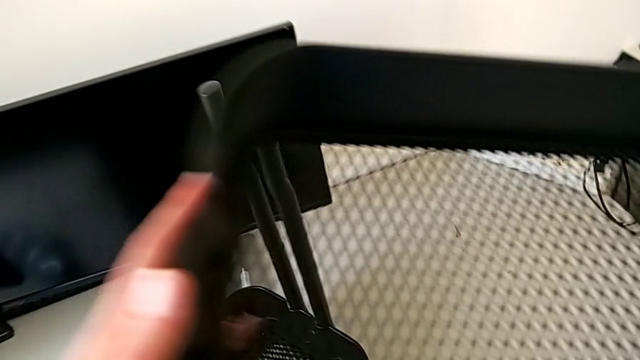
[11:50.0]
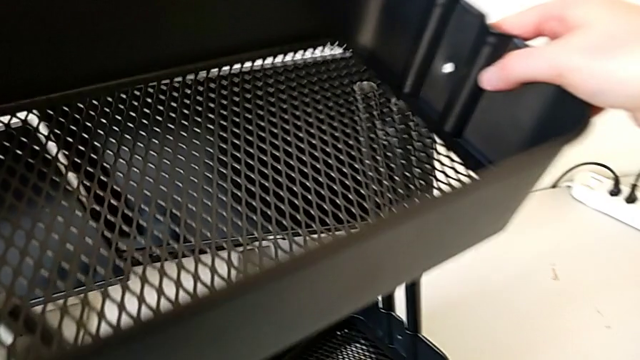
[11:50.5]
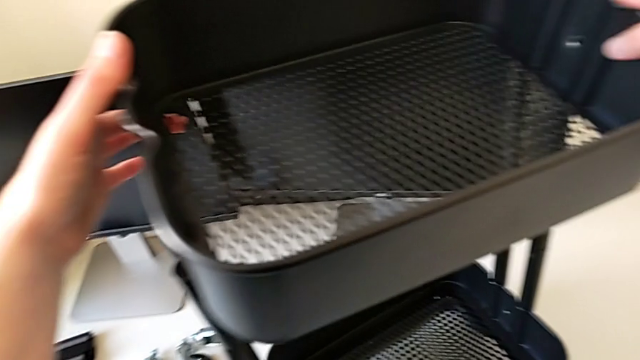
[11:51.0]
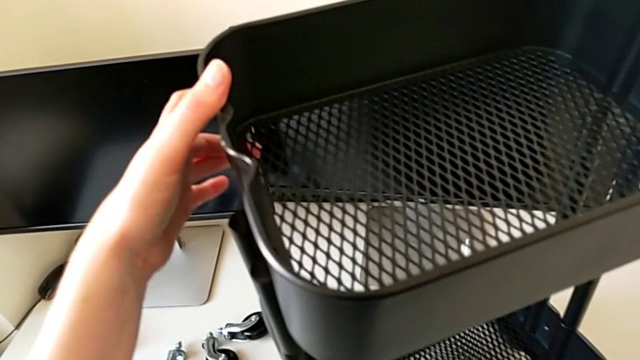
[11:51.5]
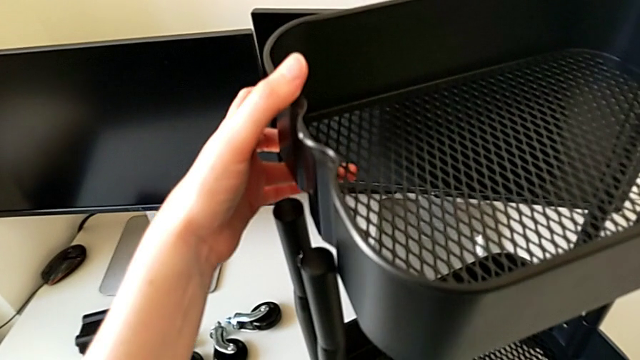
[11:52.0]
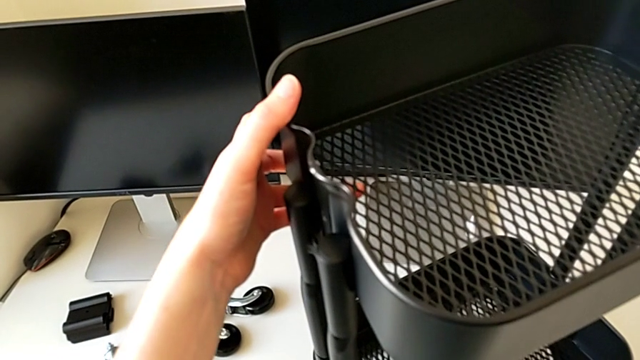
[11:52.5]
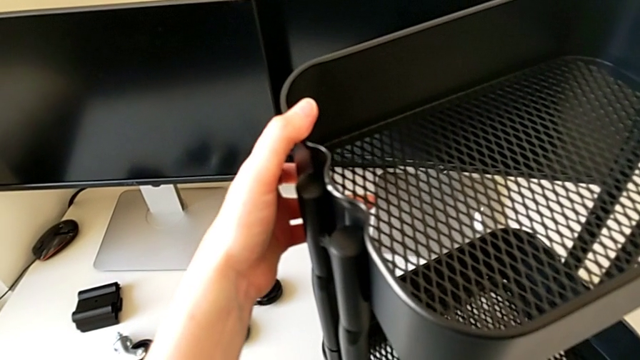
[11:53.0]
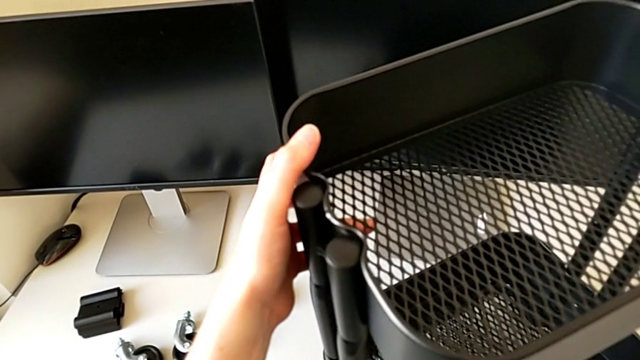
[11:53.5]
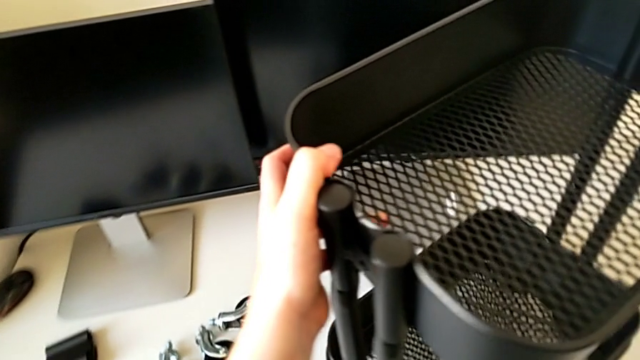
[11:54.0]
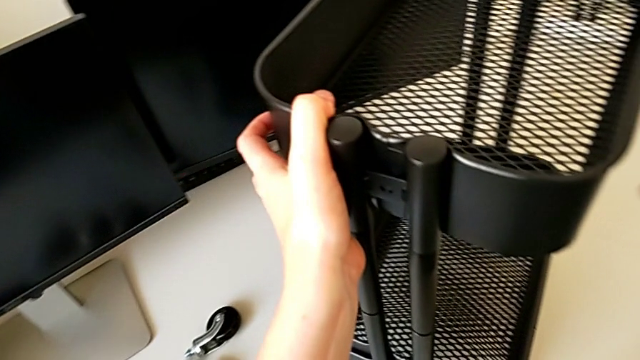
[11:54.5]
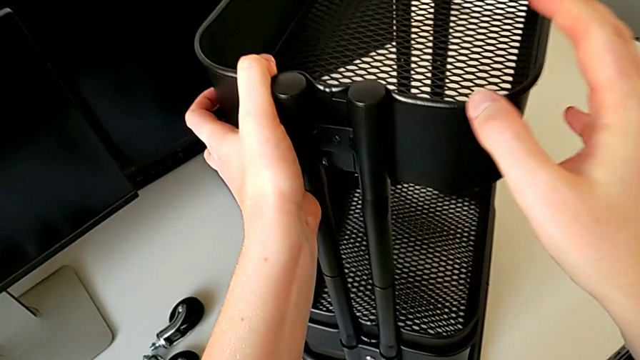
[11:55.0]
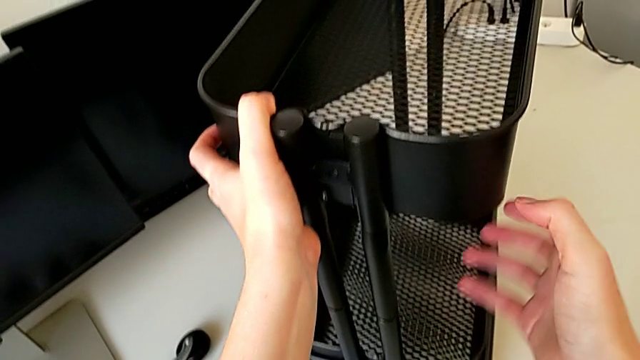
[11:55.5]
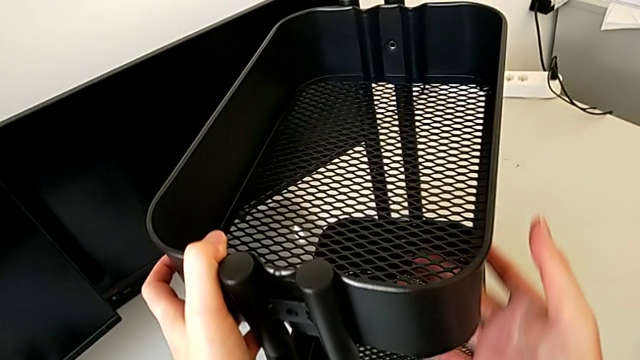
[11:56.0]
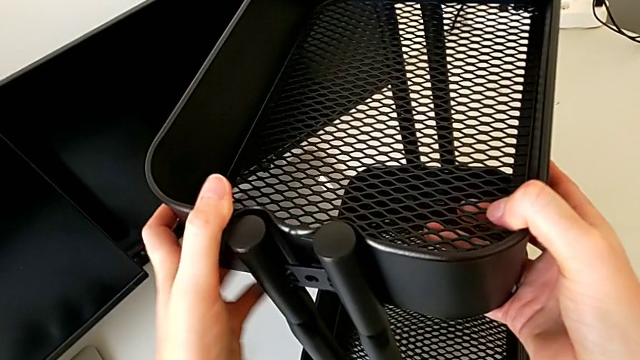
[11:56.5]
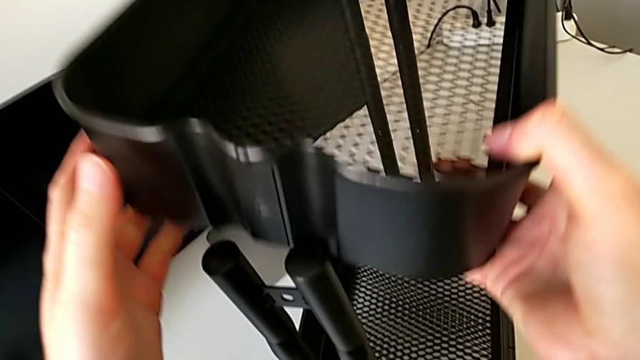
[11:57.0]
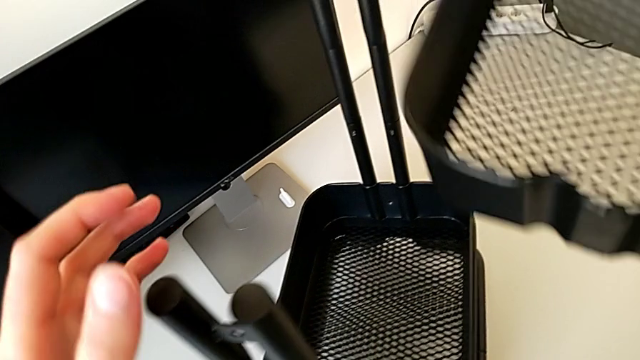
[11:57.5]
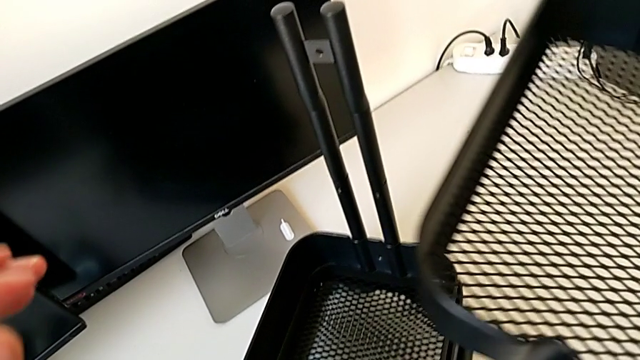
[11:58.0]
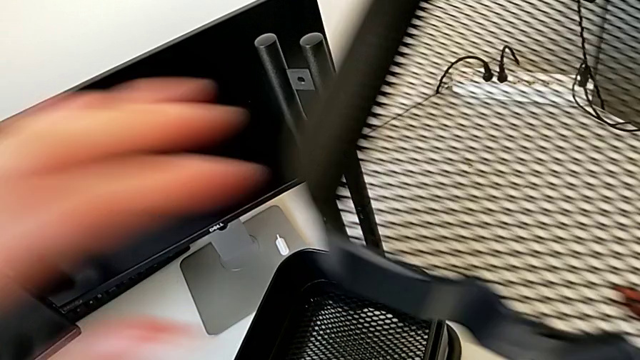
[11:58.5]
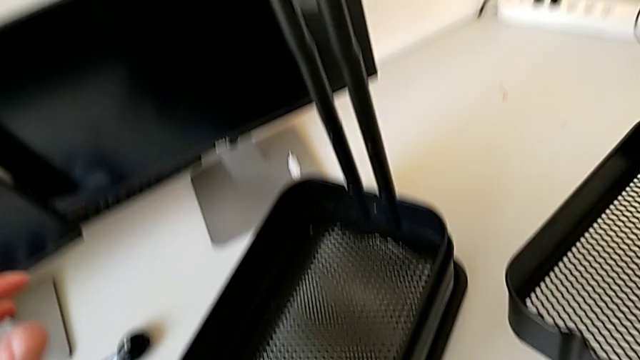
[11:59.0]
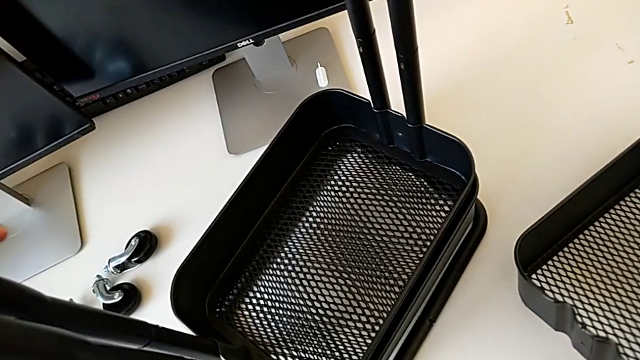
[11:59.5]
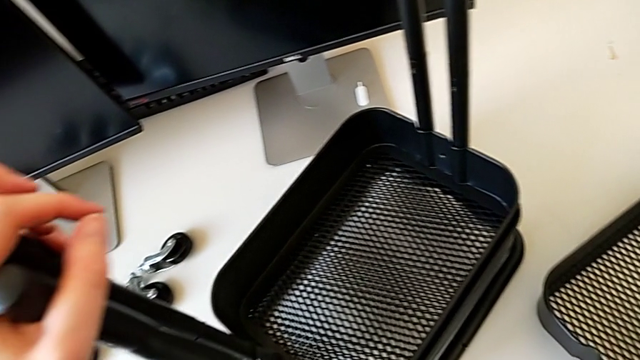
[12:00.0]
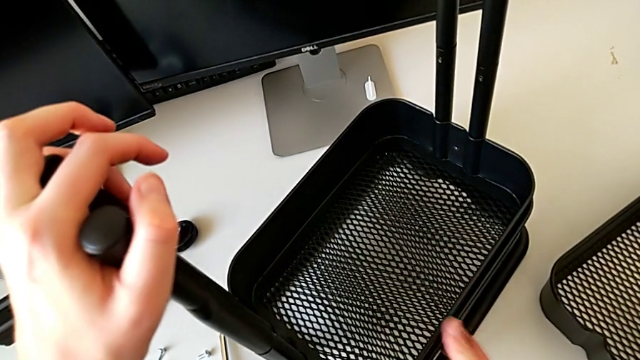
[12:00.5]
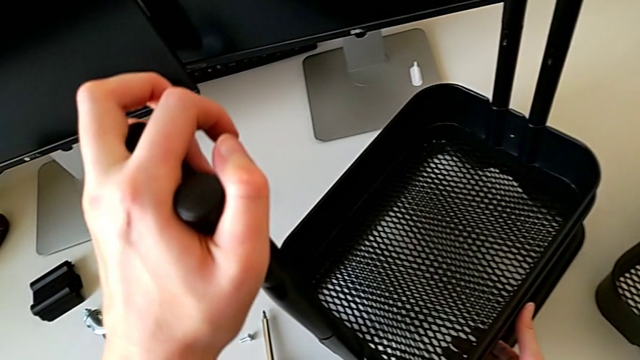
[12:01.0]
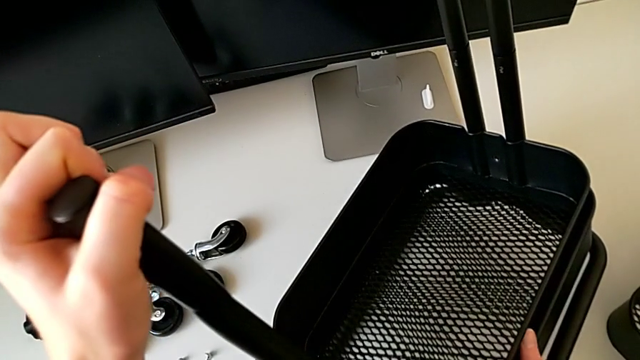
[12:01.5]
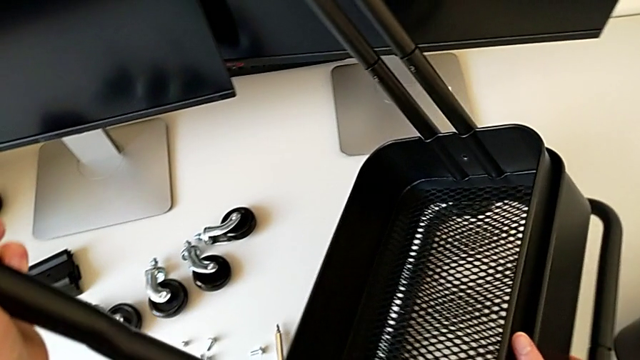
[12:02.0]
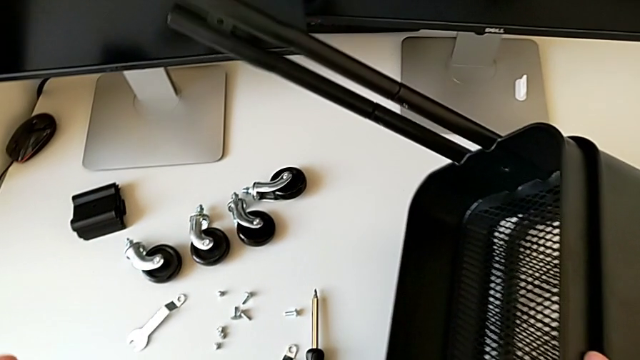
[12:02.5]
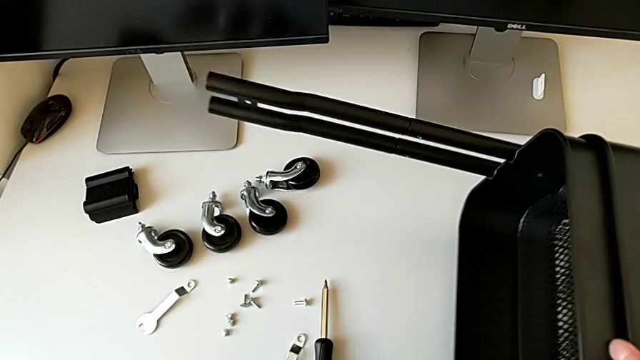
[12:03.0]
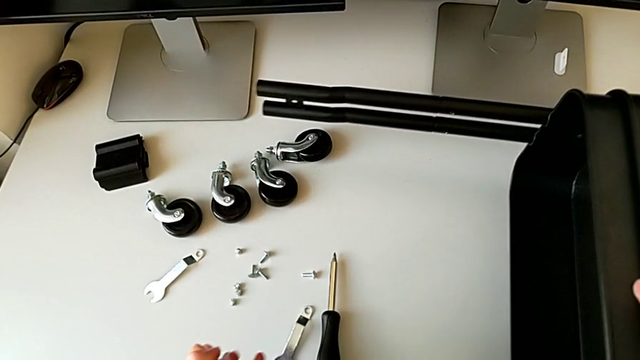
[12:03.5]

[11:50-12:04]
The camera wearer is putting the top tray in place. They assemble the grid tray, align it, hold it, withdraw it, hold it, place it and rotate the utility cart.

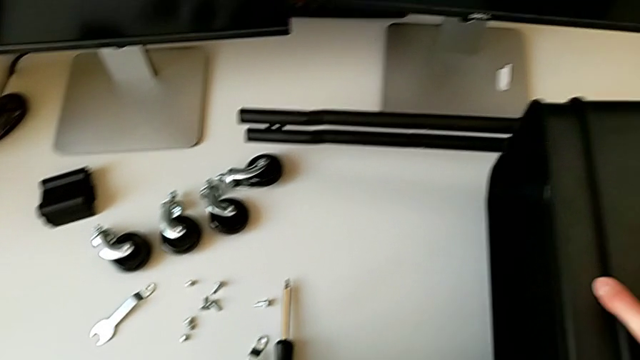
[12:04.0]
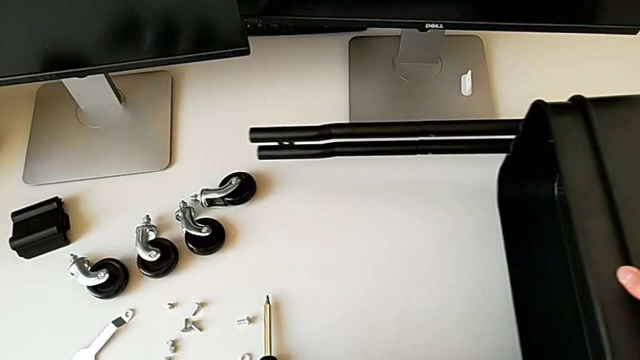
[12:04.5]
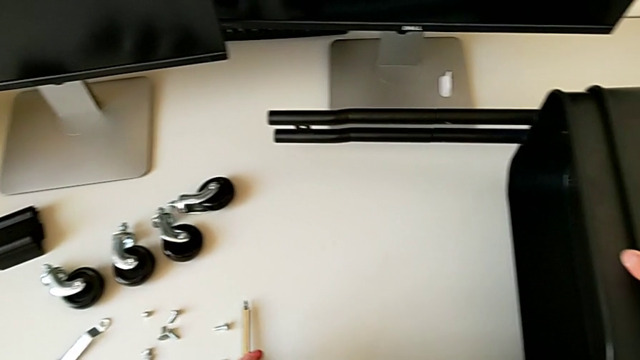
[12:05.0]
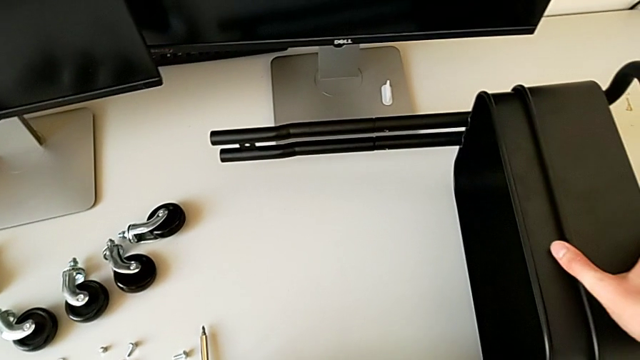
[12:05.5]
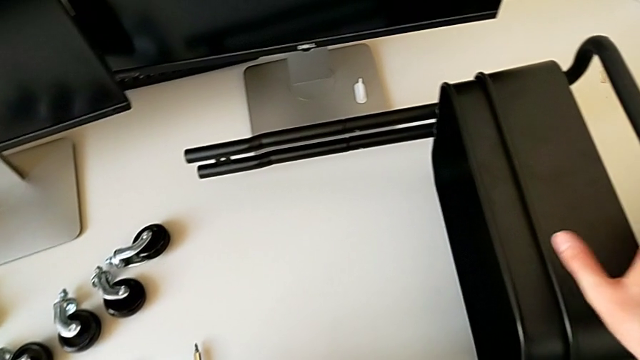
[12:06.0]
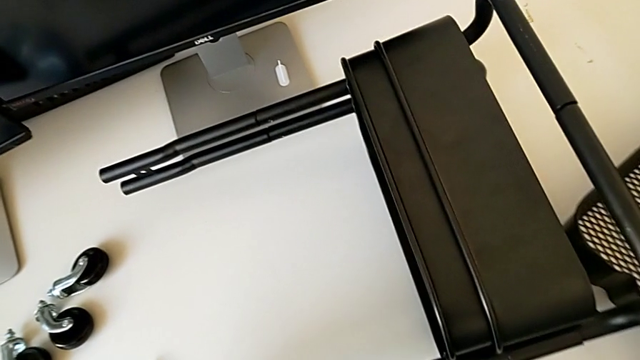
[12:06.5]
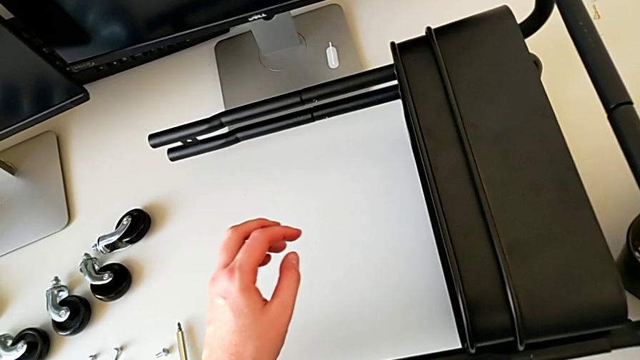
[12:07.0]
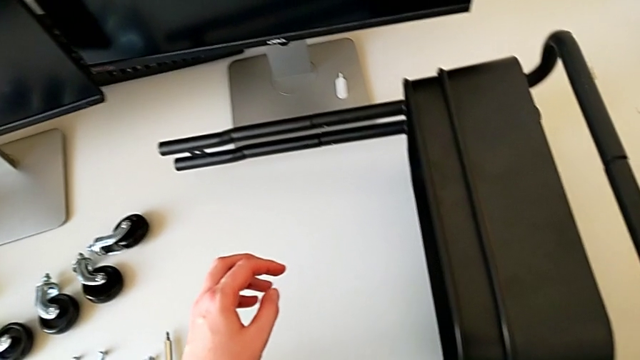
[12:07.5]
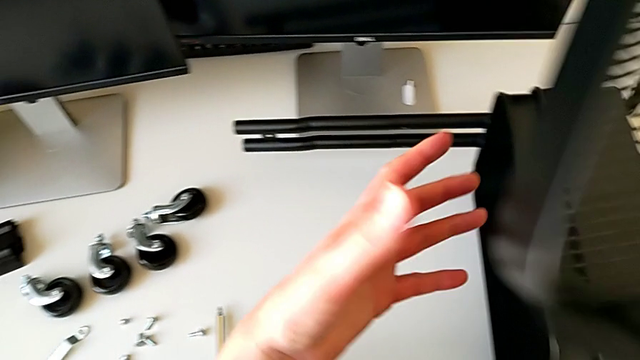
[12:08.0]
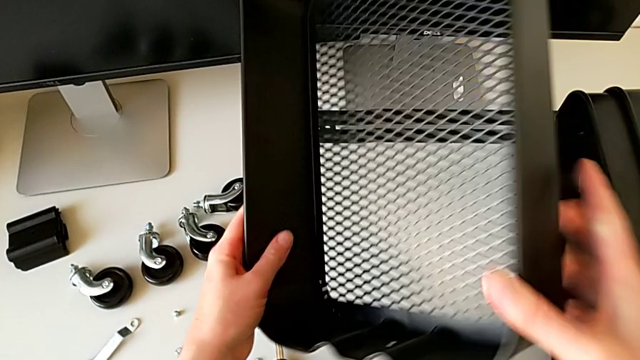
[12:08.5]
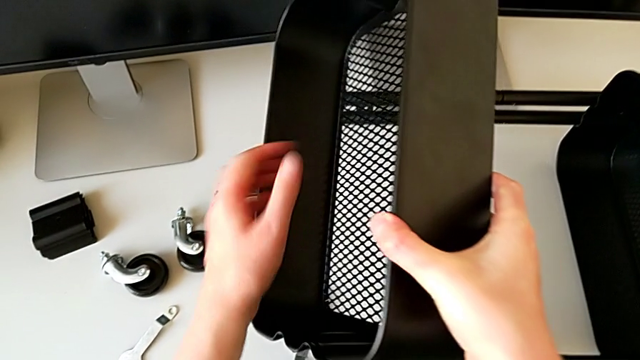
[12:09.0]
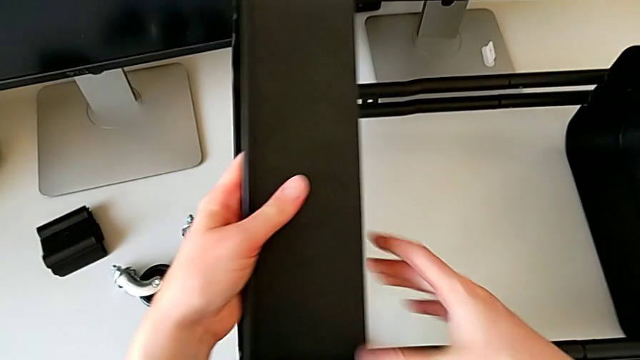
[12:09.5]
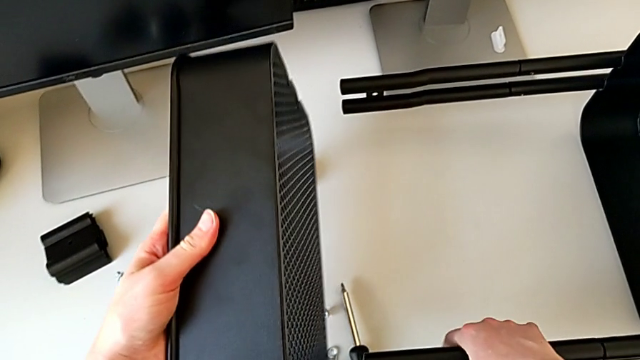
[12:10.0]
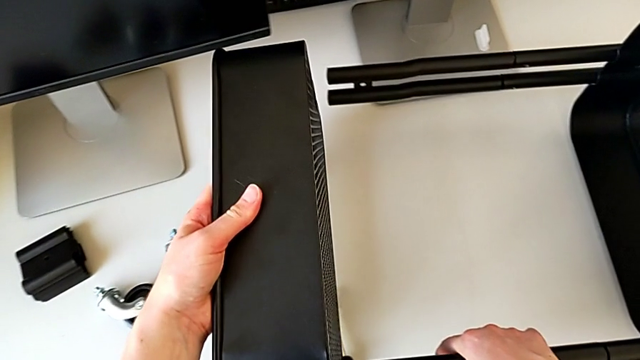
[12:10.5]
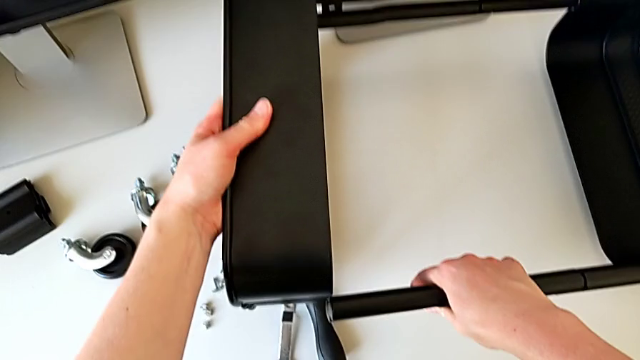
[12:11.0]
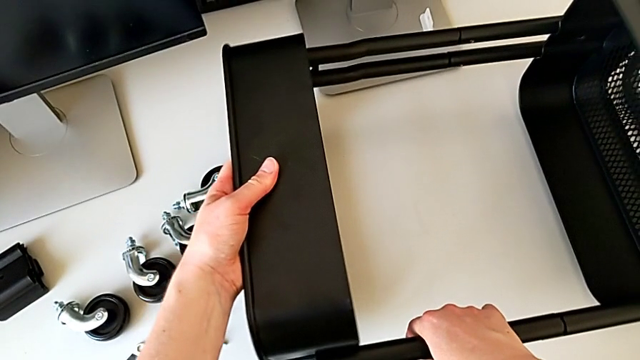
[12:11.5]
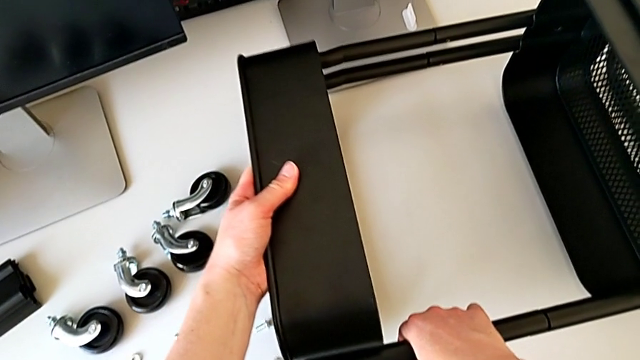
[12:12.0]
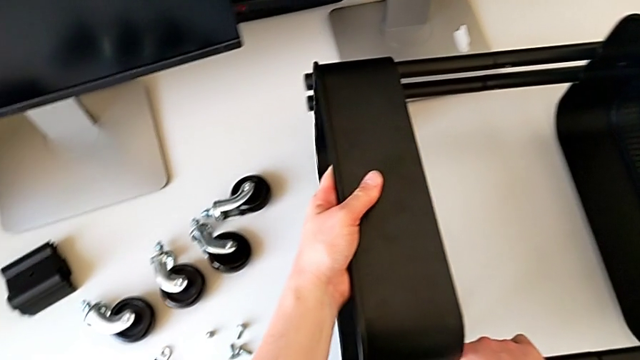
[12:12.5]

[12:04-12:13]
The camera wearer is putting the top tray in place. They slide the utility cart, grab the grid tray twice and assemble it.
